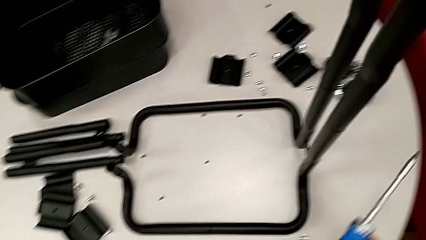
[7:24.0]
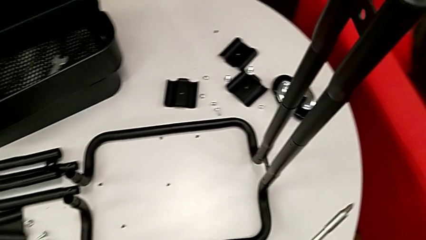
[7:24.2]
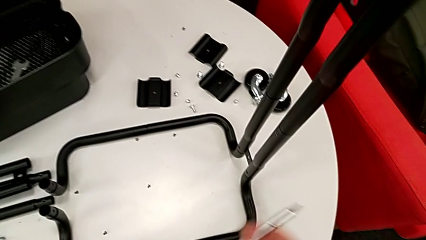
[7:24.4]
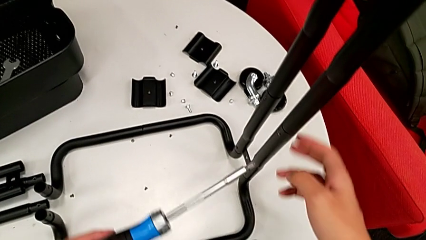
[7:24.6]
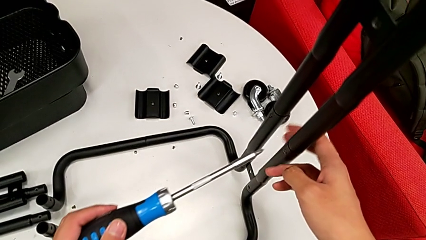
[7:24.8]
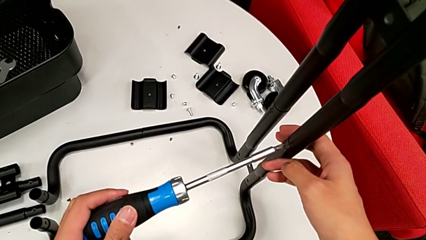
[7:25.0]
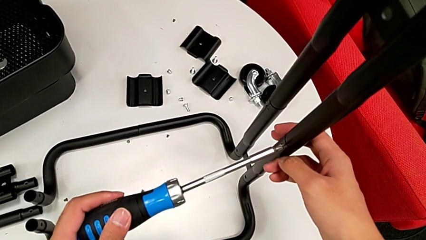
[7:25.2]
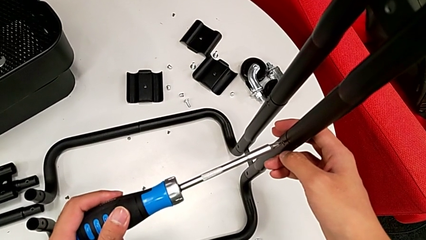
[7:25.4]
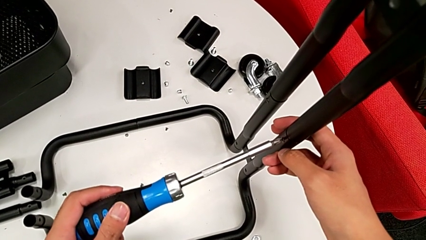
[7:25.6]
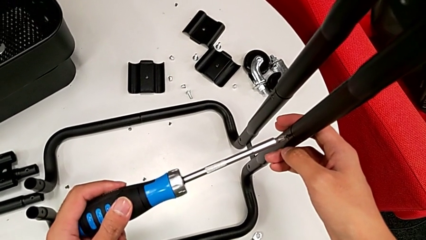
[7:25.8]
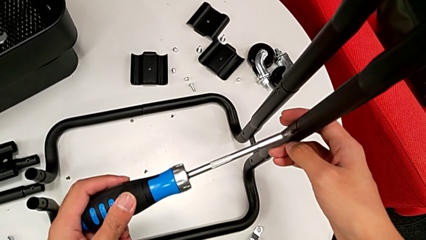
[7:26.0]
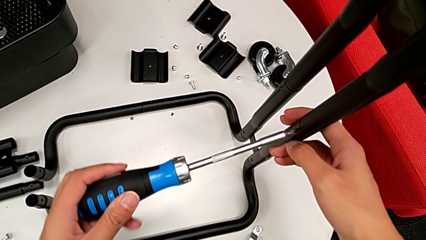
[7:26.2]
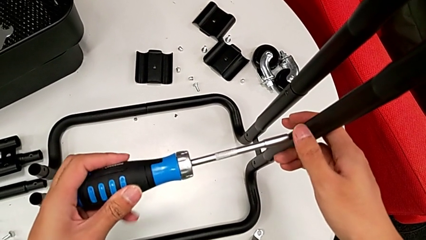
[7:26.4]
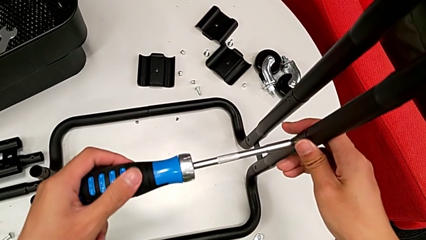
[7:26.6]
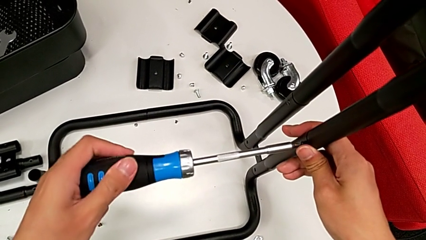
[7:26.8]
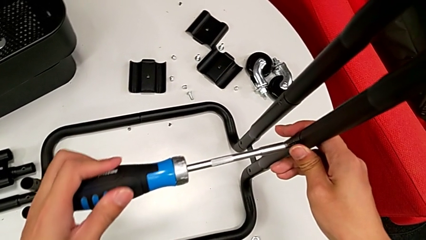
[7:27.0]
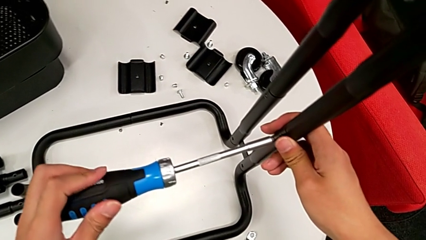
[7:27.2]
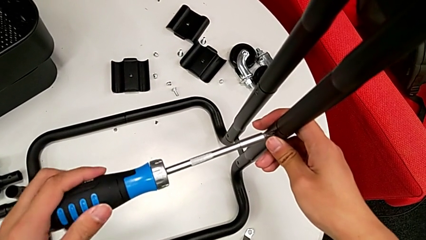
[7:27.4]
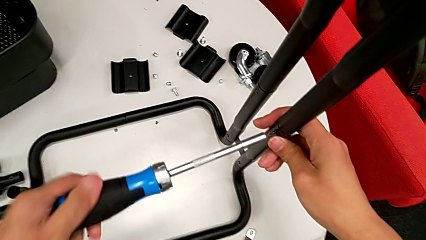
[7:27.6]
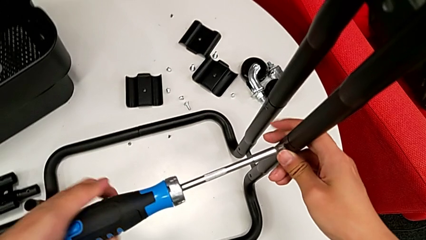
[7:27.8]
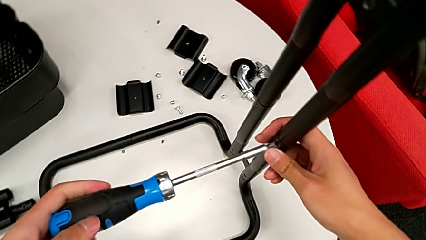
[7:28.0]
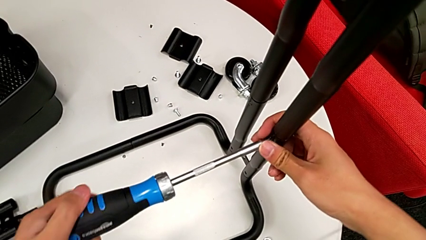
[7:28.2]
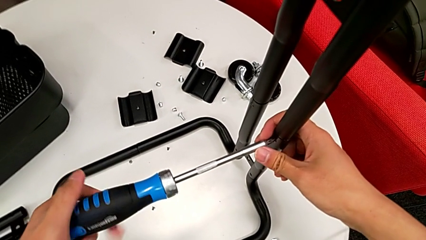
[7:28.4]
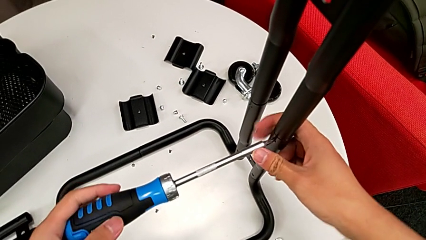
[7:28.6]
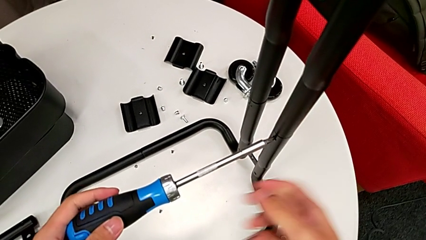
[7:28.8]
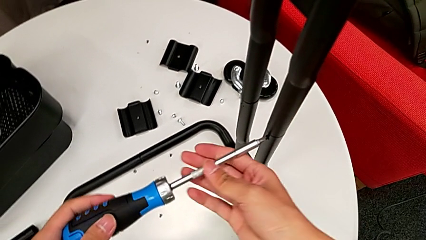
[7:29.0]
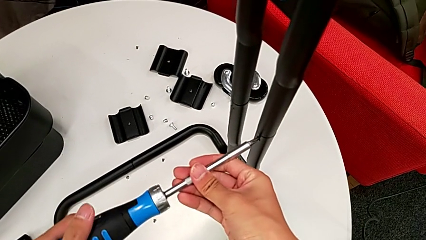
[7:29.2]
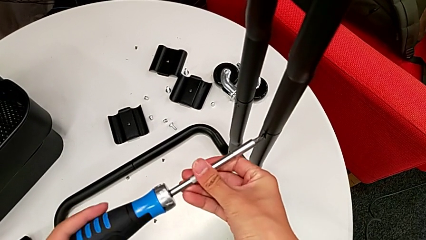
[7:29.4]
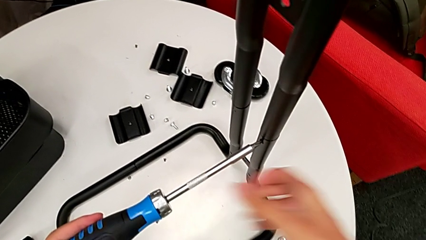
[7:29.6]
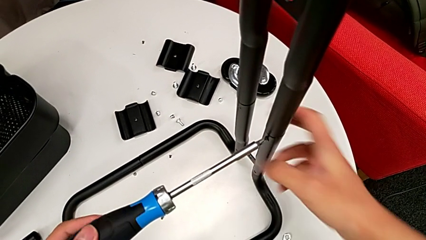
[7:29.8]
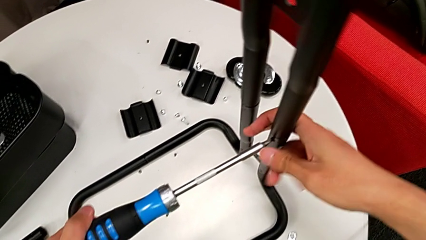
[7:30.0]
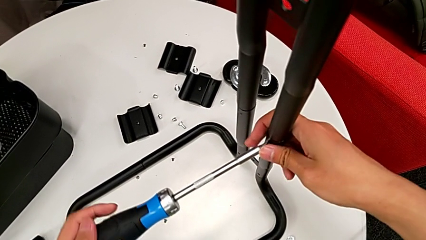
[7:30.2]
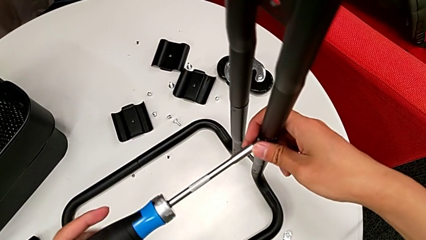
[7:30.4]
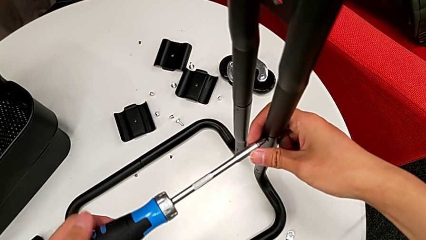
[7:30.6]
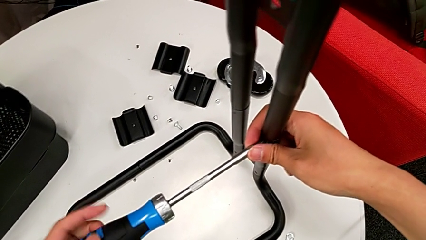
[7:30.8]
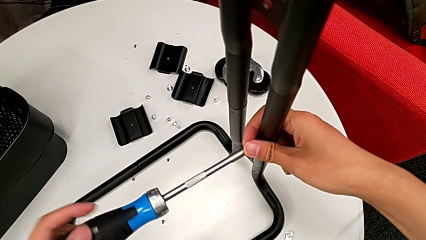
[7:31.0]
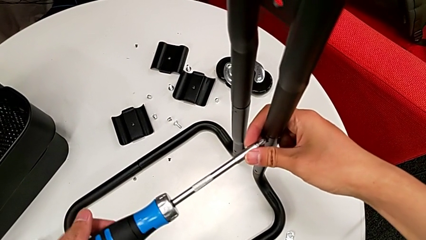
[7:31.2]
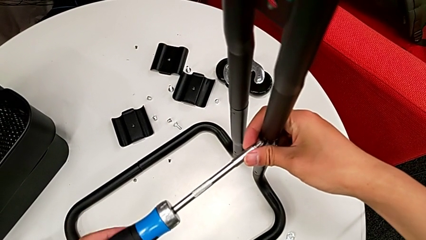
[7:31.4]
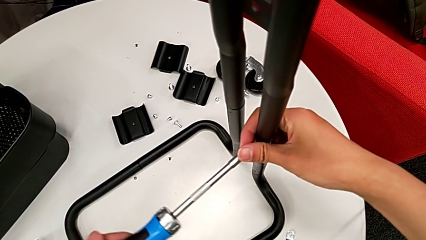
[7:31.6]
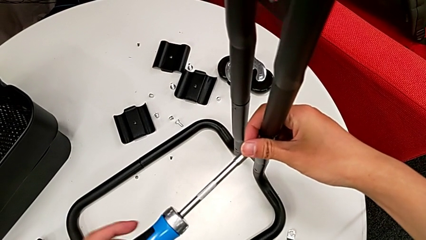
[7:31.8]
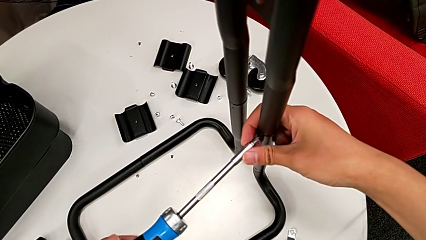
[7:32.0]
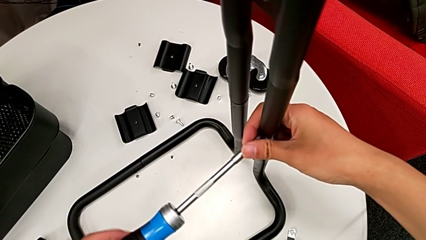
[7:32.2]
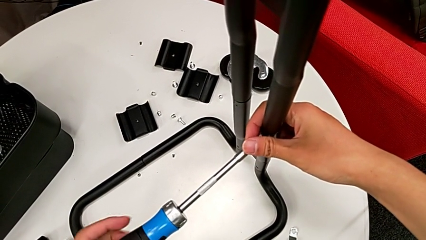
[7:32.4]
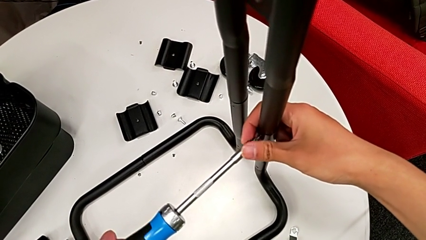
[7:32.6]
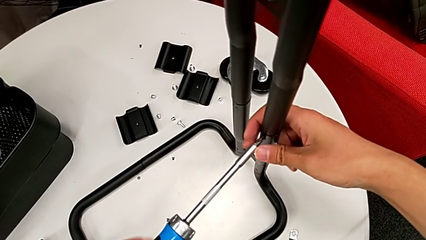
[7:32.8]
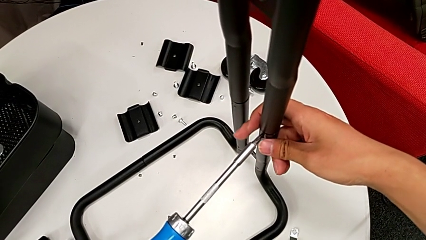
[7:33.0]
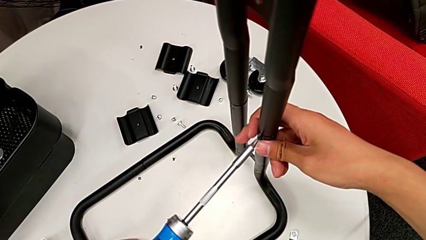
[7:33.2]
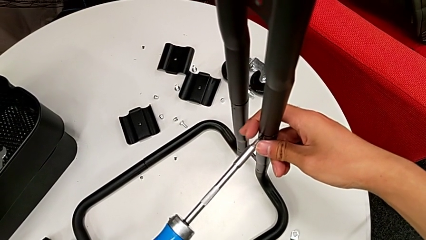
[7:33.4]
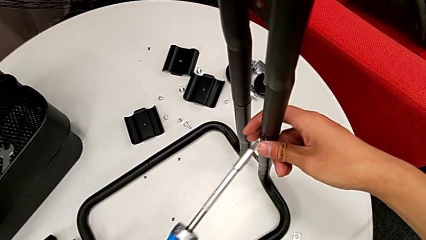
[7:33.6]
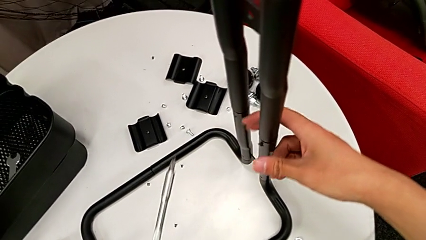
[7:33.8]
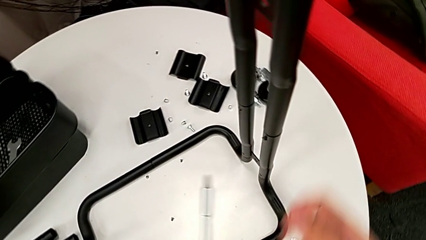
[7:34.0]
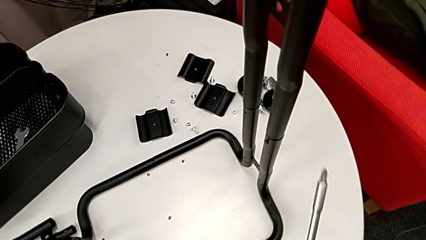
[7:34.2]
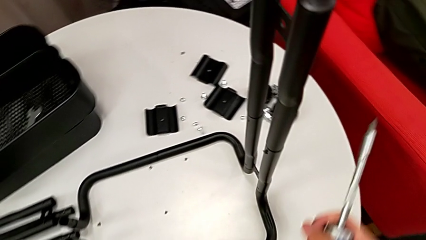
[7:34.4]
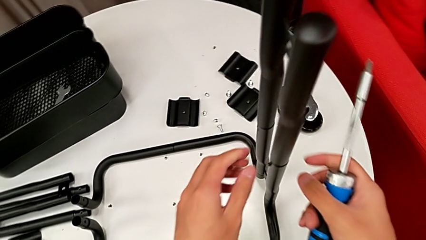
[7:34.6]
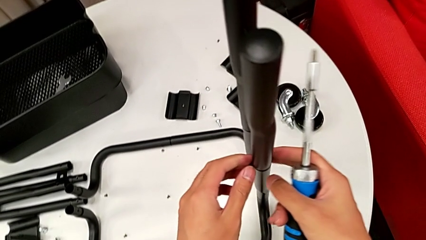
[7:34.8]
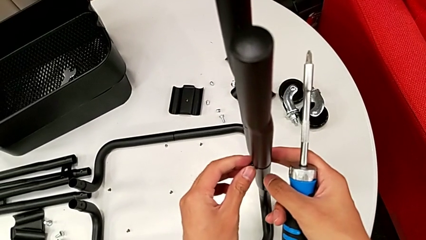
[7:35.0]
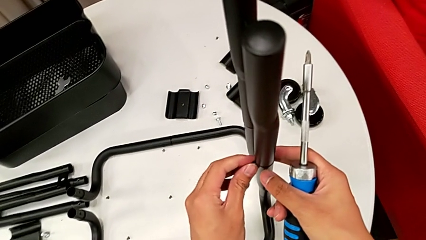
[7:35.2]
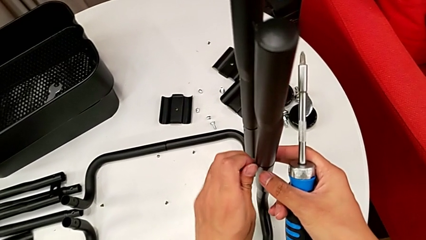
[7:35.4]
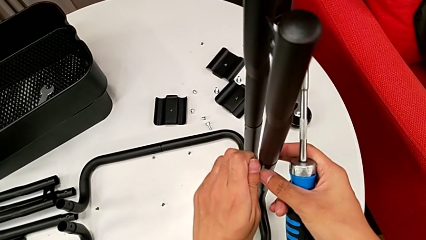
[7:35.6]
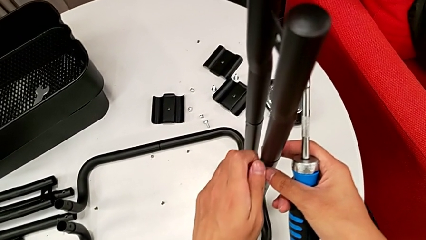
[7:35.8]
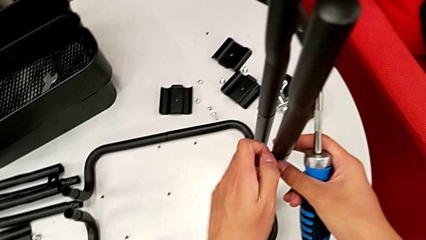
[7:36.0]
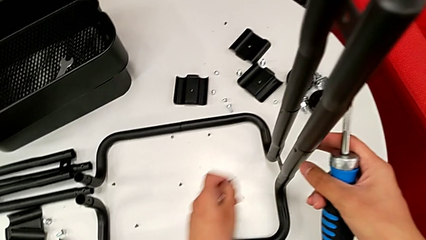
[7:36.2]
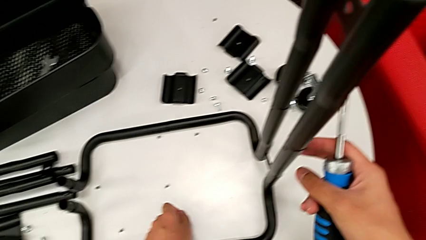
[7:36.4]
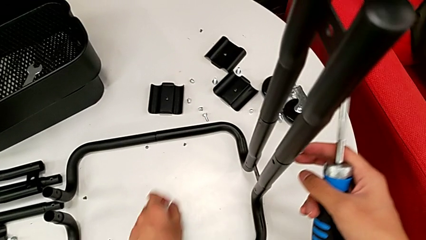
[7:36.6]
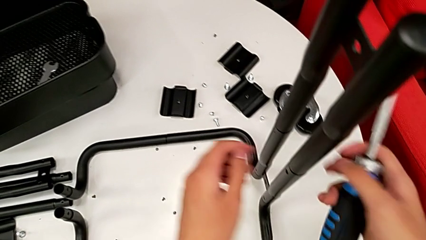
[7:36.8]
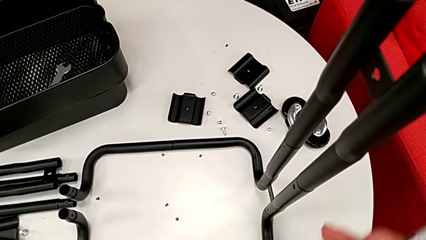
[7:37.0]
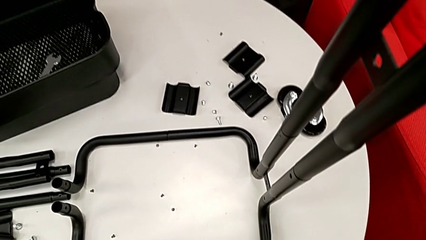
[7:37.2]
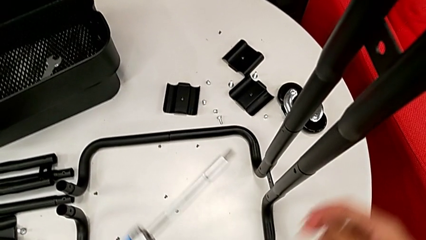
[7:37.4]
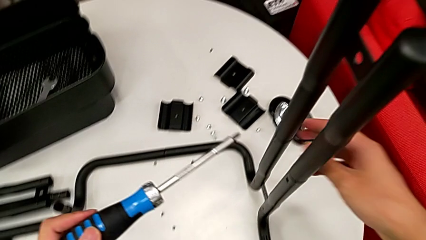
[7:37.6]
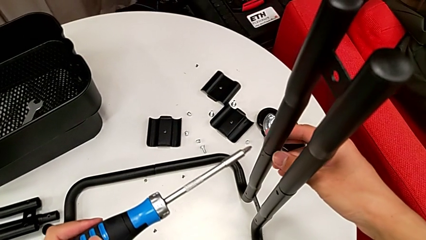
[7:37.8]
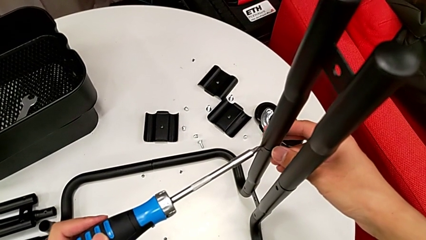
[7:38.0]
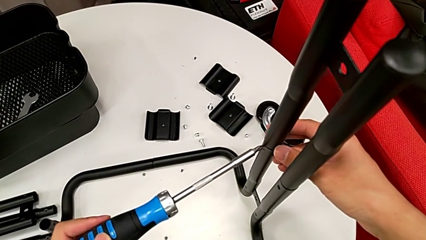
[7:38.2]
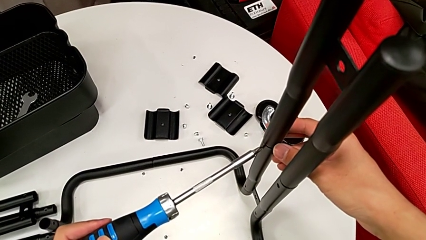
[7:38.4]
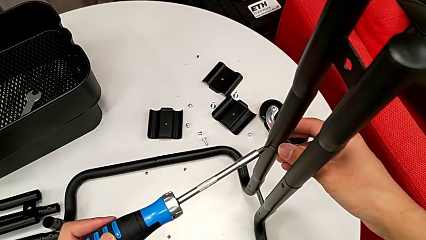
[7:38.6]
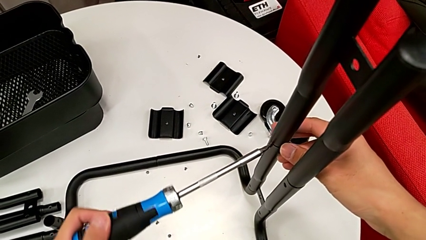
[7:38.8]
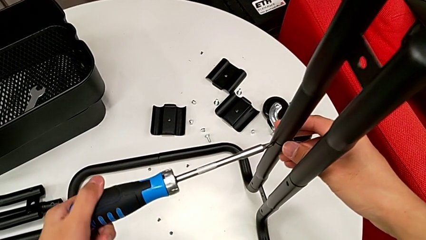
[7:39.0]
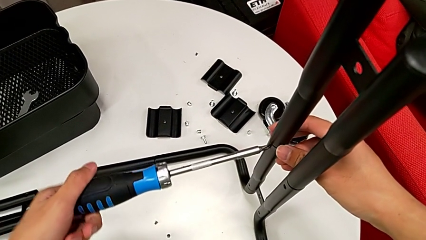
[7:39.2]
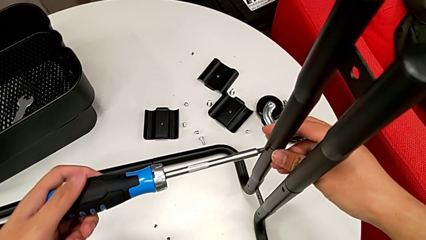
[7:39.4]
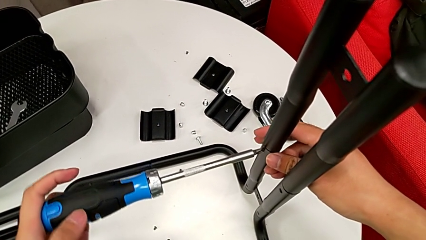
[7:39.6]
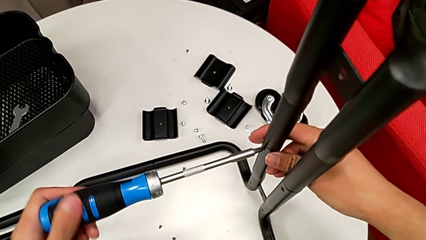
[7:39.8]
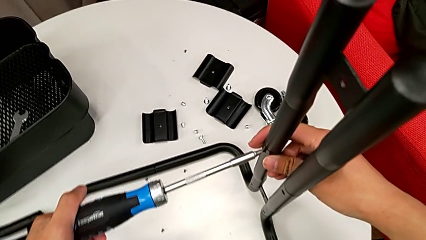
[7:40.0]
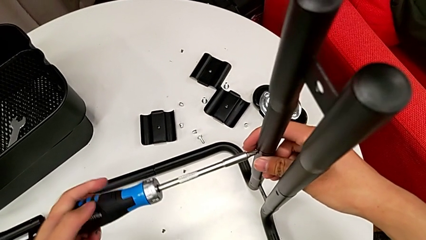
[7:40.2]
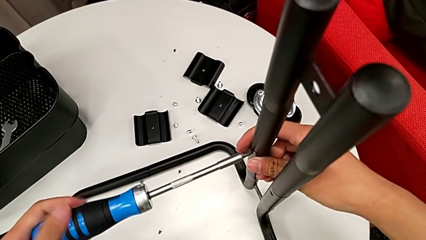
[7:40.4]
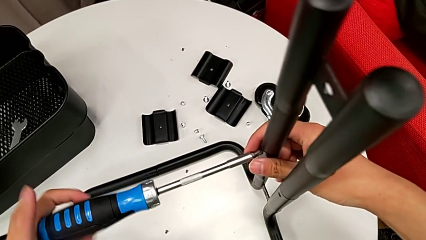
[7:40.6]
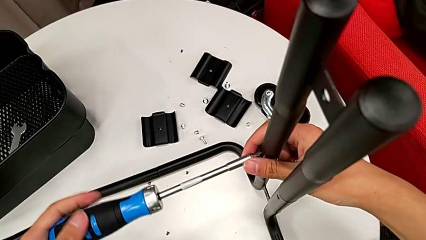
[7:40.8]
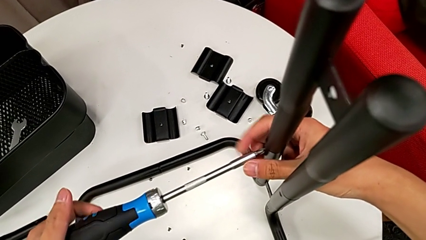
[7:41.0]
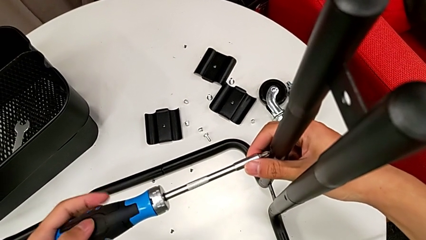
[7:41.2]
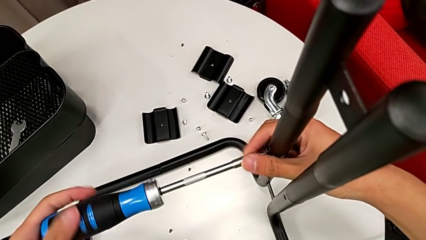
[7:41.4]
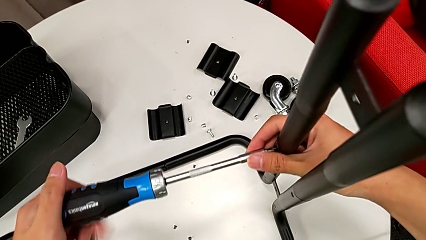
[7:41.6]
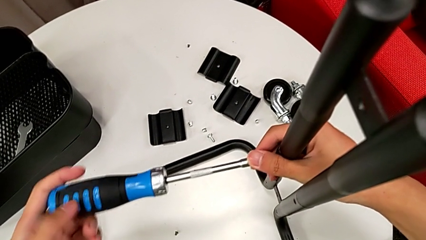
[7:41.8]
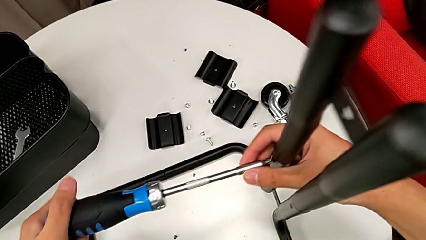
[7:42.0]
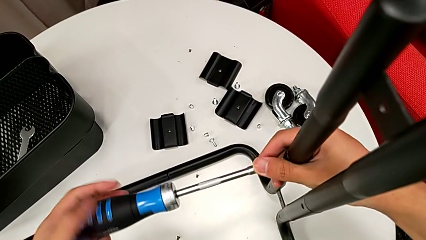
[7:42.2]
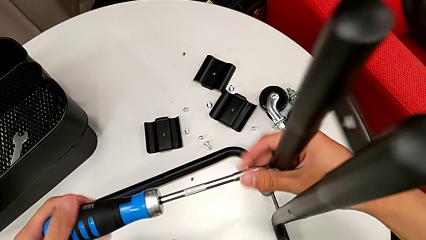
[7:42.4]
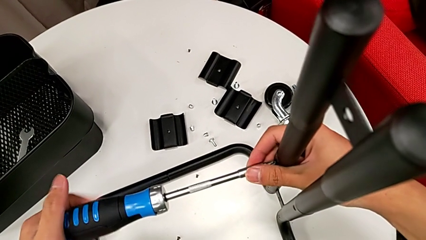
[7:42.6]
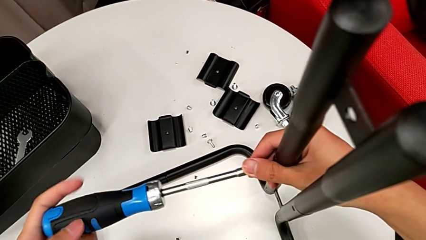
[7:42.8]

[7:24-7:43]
The camera wearer is disassembling the side and base frames of the rolling cart. They approach the screw, insert the screwdriver, unscrew the screw, withdraw the screwdriver, unscrew the screw, disassemble it, place it, approach the screw, insert the screwdriver and begin to unscrew the screw.
